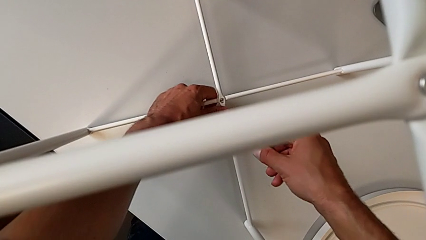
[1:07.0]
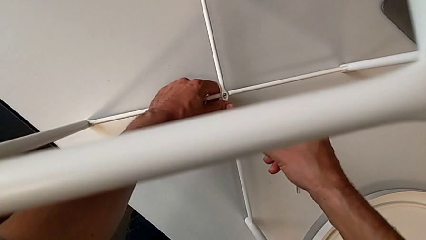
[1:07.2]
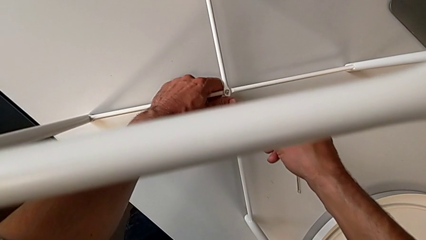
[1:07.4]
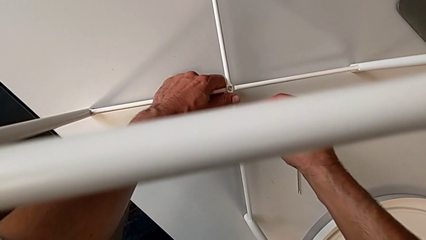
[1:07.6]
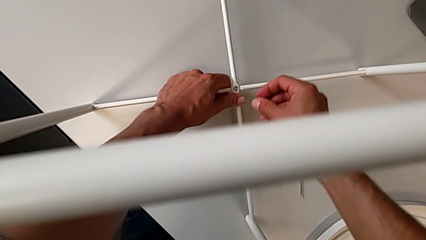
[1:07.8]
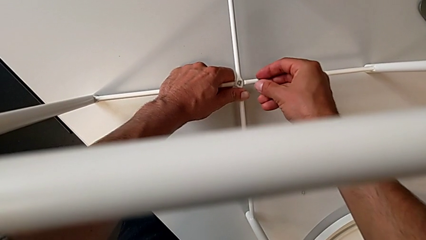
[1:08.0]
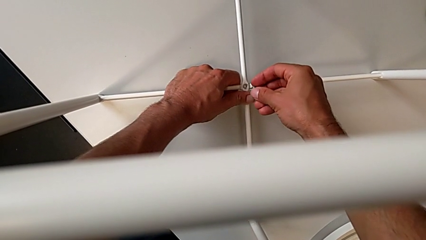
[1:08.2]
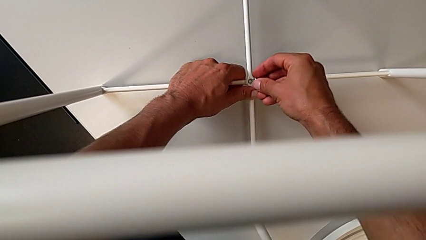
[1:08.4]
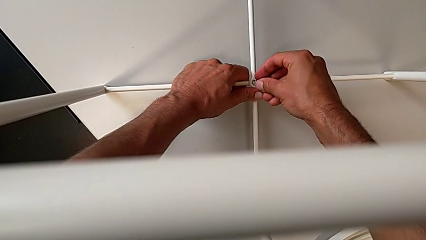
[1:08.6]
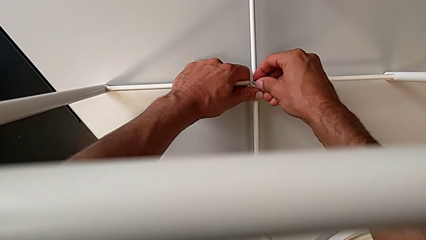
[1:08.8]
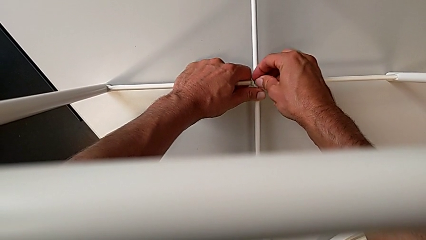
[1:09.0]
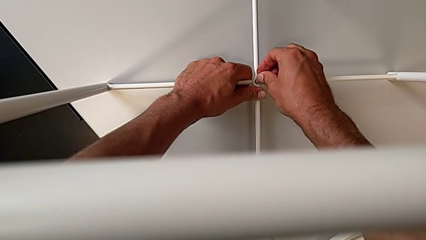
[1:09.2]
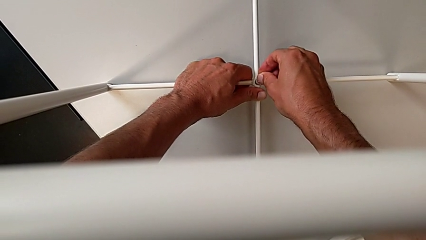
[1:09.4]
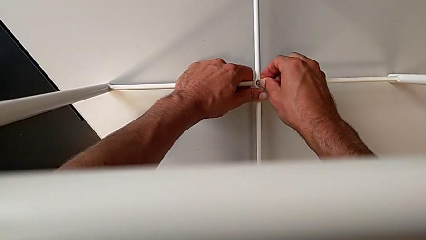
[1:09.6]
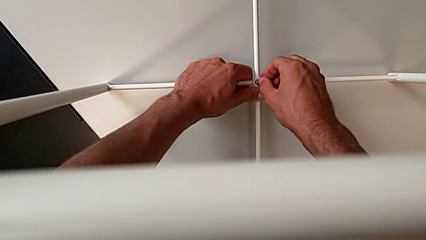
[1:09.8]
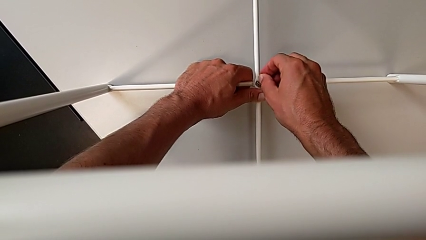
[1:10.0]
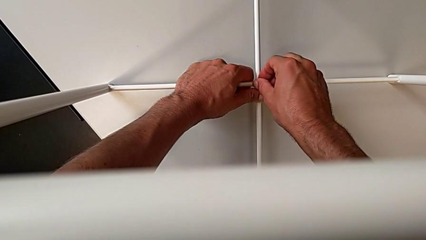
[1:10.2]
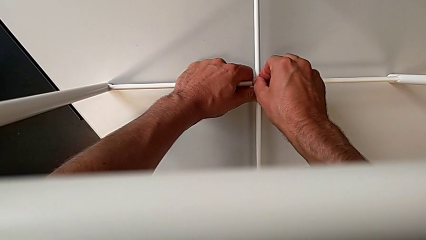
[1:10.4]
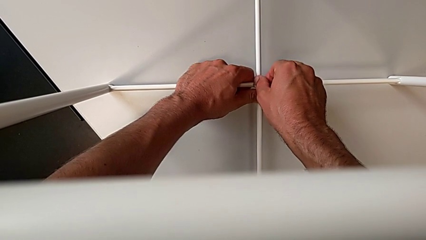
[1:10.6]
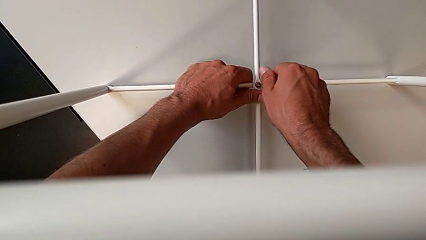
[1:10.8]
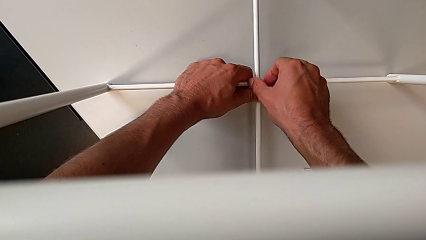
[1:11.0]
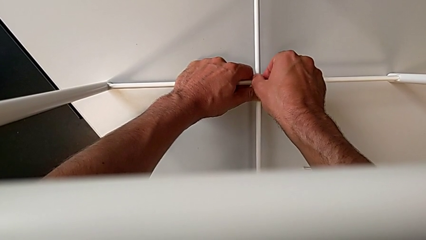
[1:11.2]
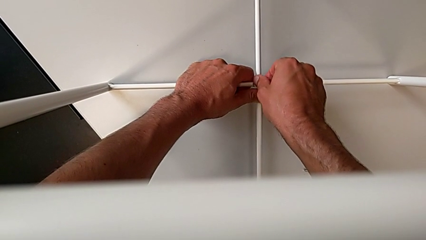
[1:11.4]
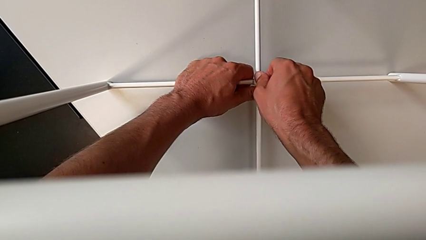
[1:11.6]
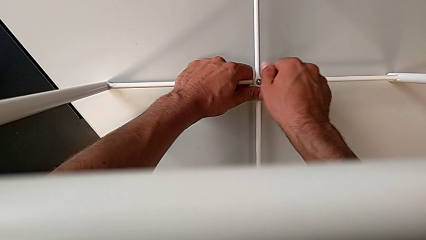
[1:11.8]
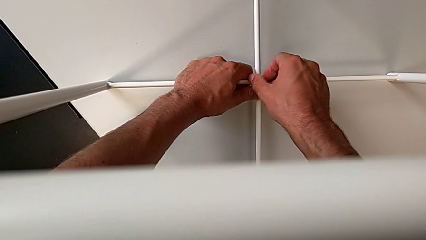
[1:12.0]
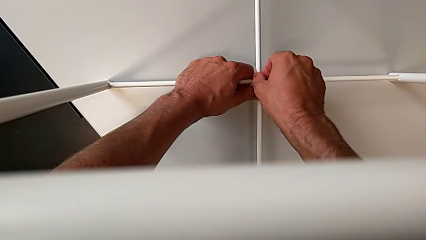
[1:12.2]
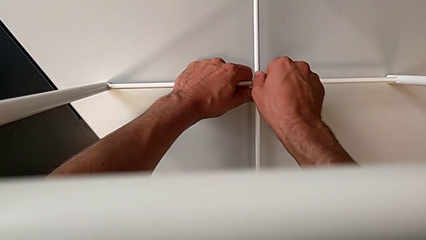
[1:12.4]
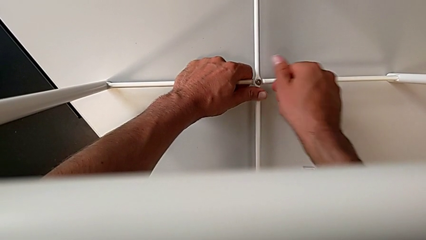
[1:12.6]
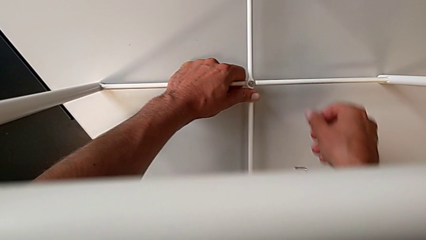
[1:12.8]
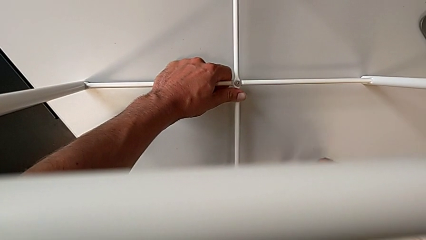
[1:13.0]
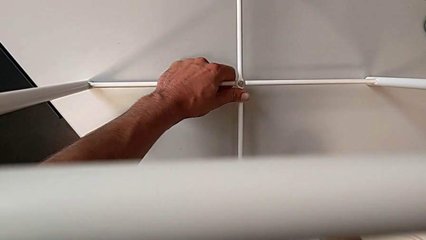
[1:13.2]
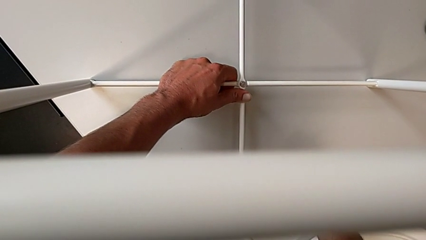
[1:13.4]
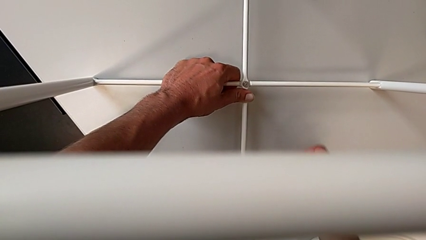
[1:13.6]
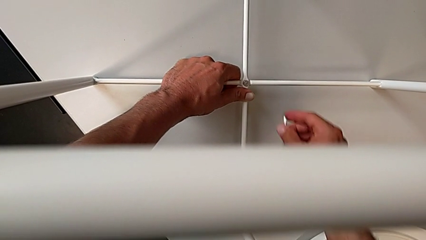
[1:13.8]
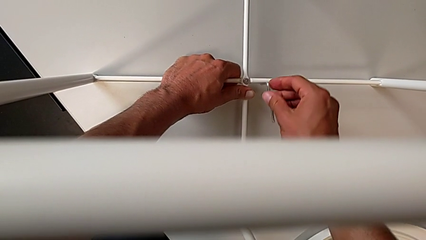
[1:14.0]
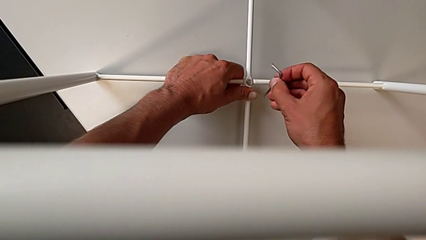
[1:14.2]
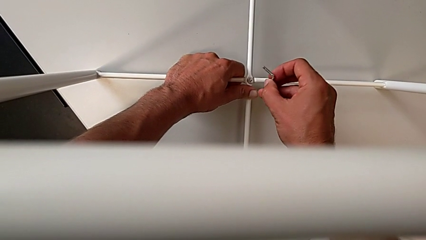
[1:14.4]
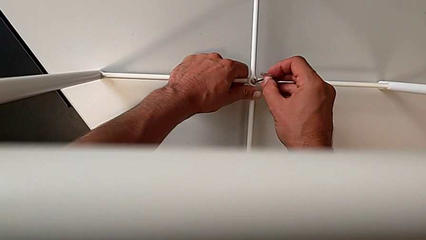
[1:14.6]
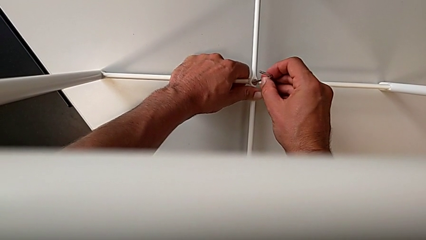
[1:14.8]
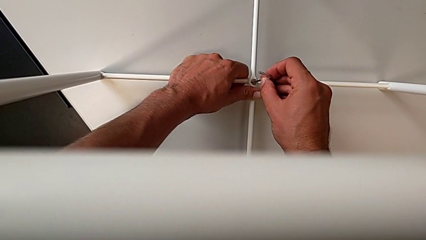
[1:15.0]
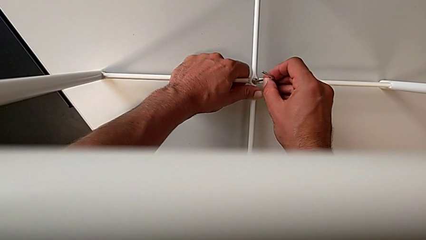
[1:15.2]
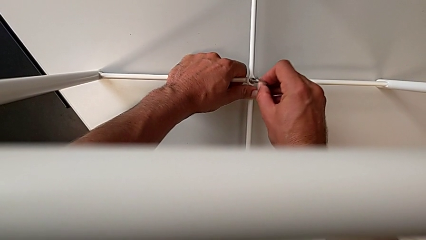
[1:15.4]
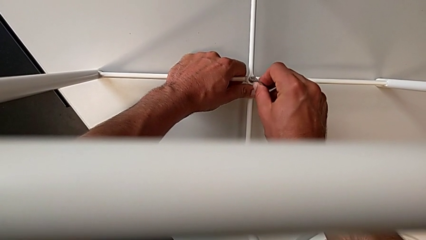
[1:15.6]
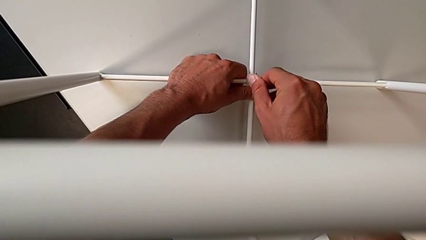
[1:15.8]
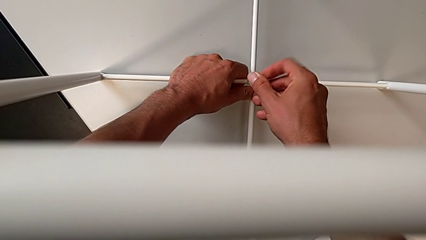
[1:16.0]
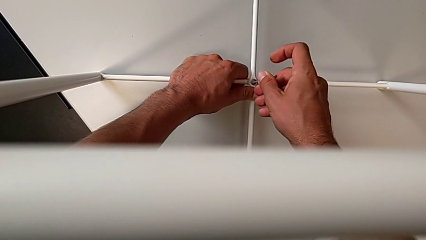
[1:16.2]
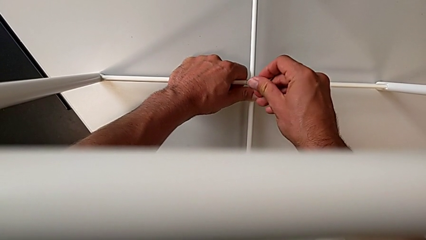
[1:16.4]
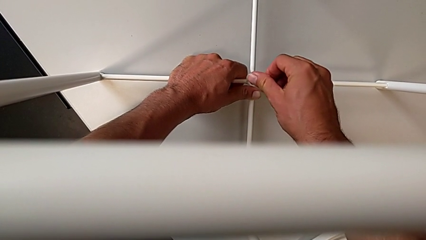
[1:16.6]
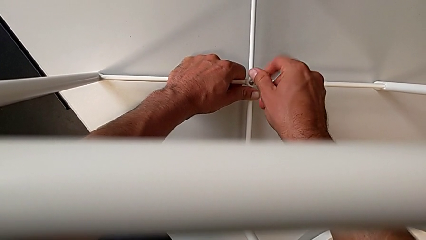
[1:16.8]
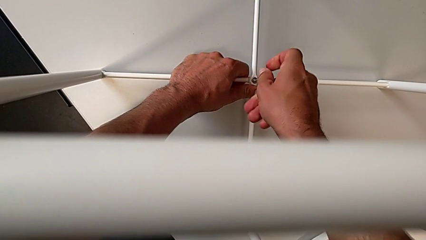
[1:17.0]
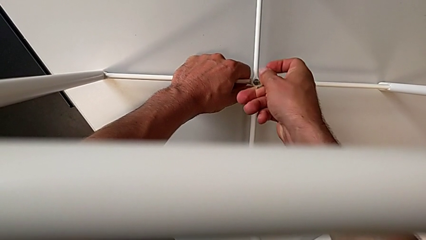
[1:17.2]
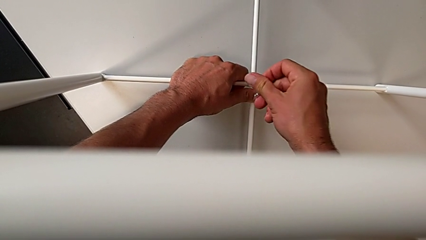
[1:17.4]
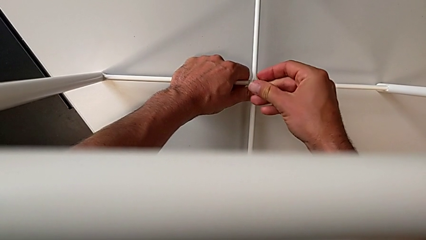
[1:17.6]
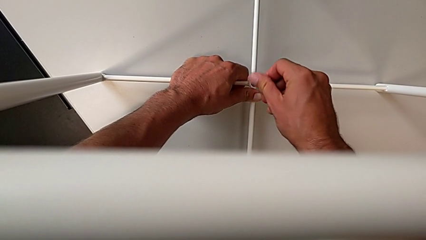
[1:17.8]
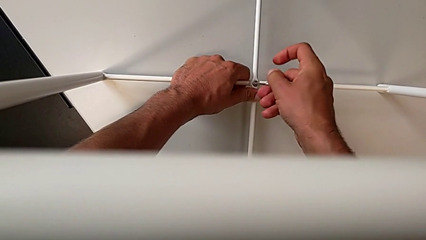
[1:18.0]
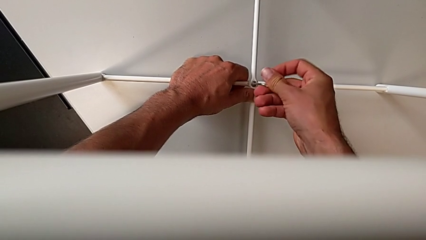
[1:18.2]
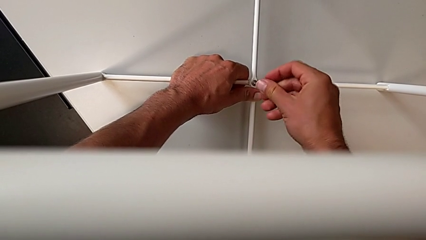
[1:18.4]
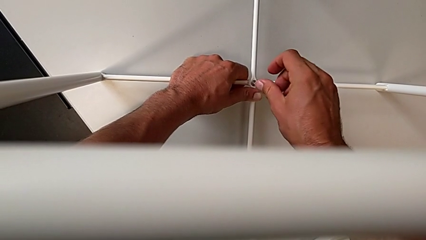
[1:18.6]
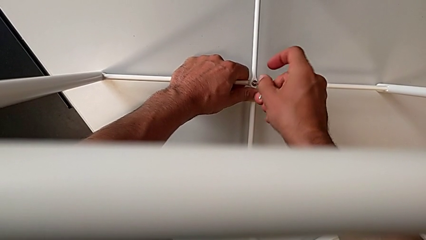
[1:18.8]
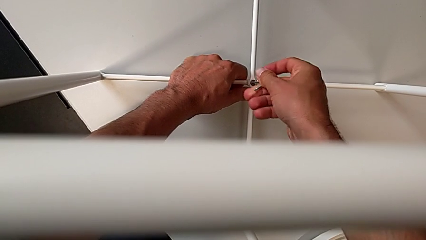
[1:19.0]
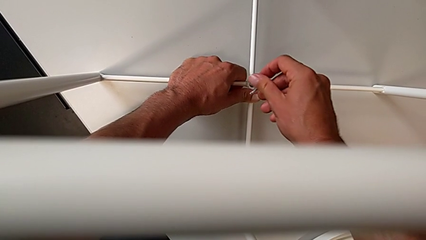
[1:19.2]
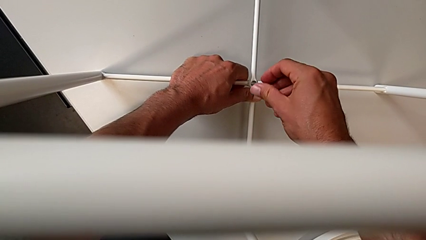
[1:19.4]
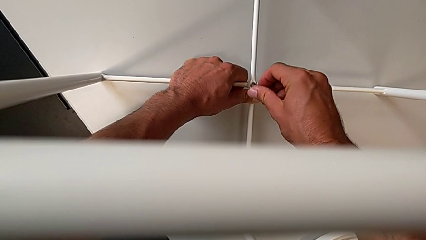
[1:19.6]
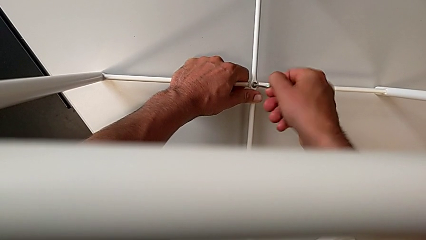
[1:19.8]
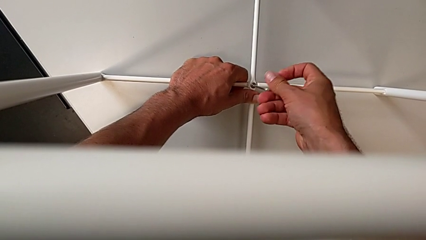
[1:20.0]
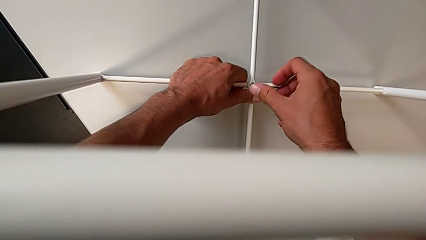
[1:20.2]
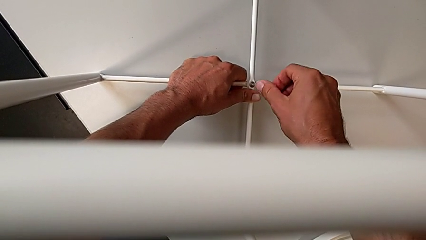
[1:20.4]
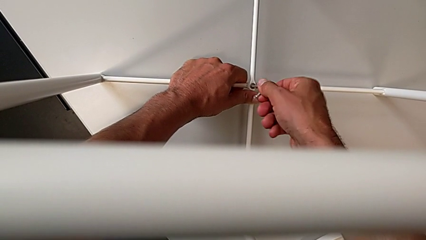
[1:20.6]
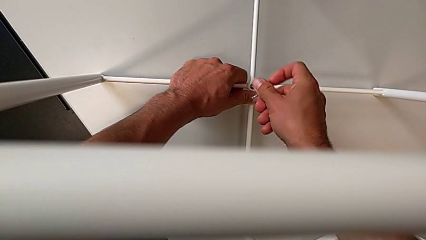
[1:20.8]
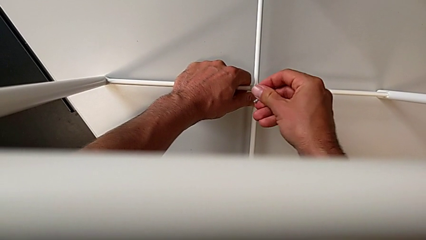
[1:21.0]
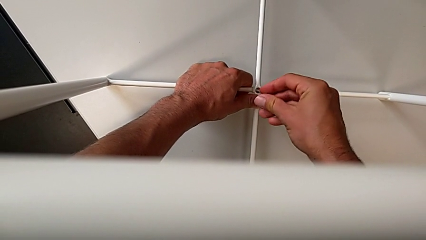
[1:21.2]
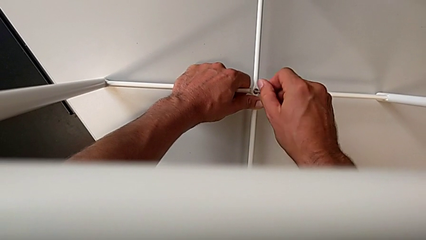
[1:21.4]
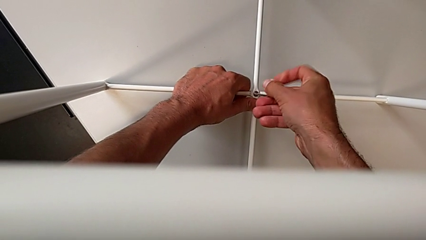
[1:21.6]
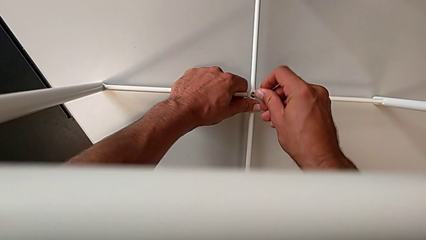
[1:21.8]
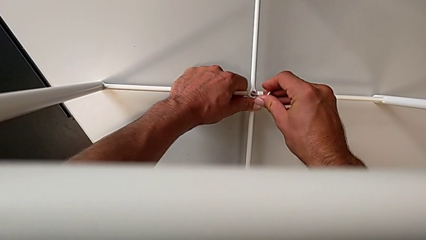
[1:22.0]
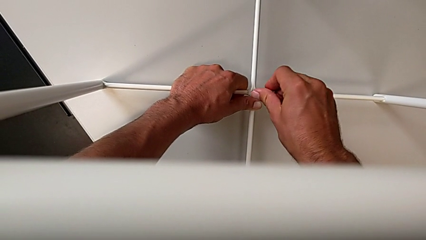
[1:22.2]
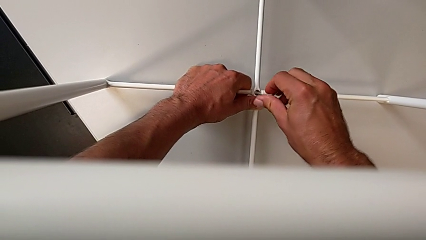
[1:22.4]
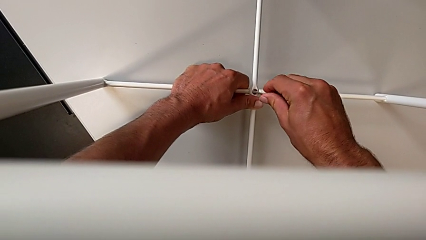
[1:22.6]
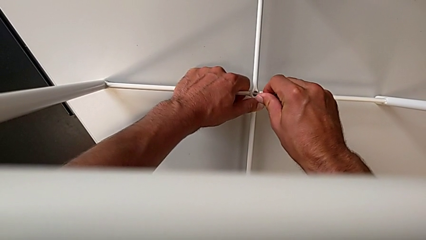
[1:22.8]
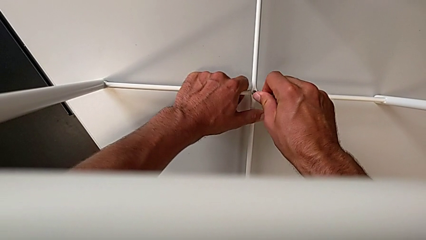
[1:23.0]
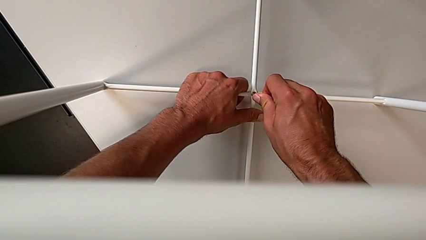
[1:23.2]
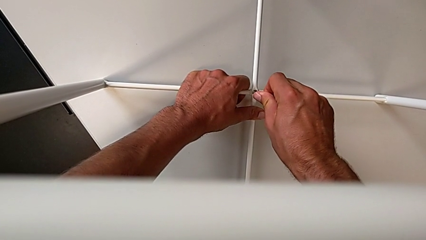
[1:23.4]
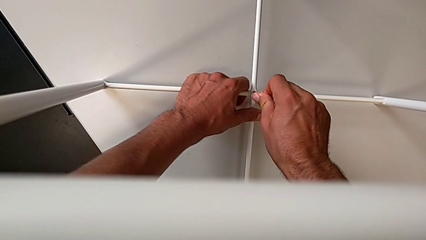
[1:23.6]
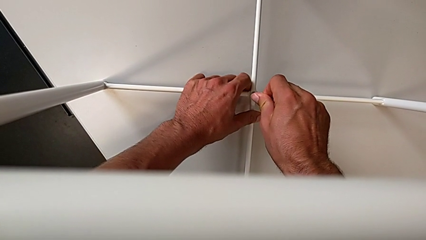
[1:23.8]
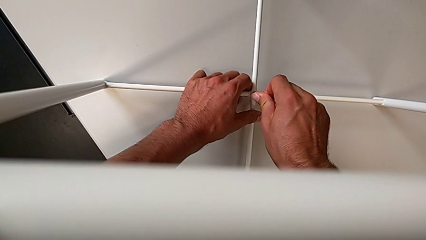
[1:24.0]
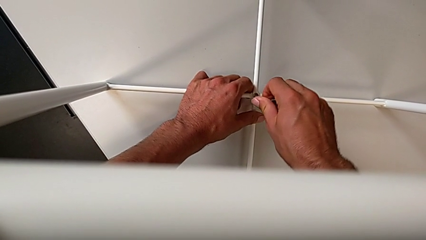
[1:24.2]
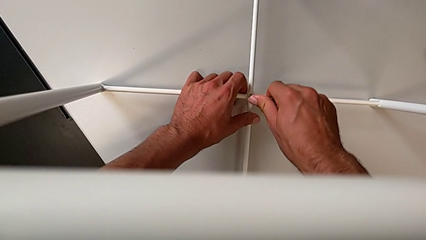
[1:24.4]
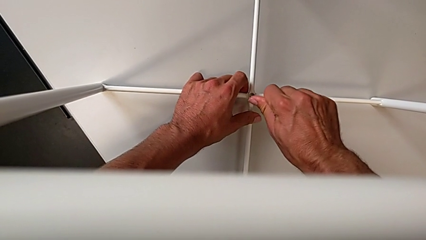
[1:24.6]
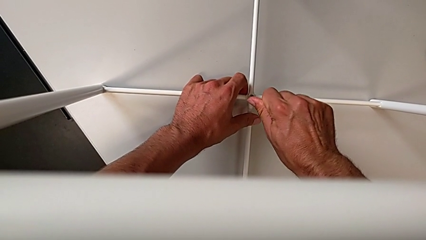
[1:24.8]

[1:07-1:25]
The camera wearer is assembling the bottom screw into the legs. They insert the bottom hex socket head, screw the hex socket head, grab the Allen wrench, insert it and screw the hex socket head.
